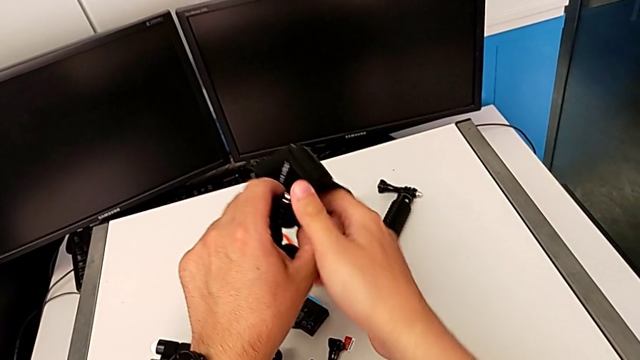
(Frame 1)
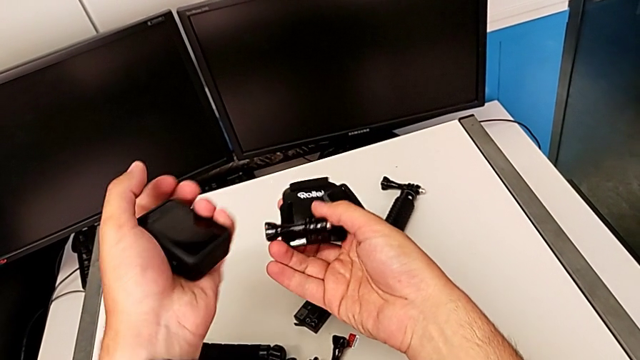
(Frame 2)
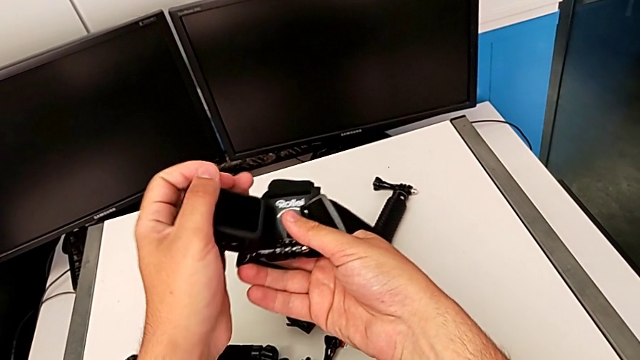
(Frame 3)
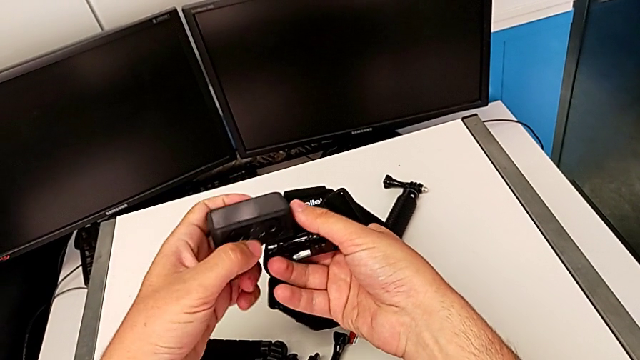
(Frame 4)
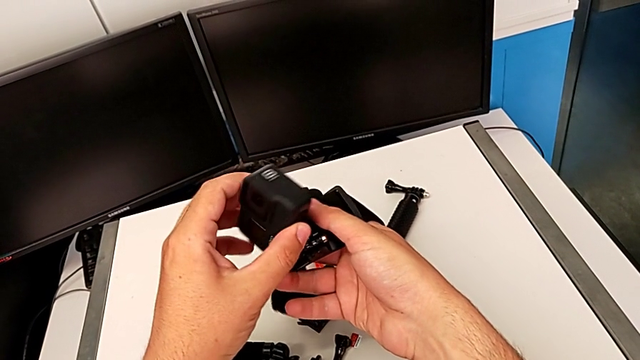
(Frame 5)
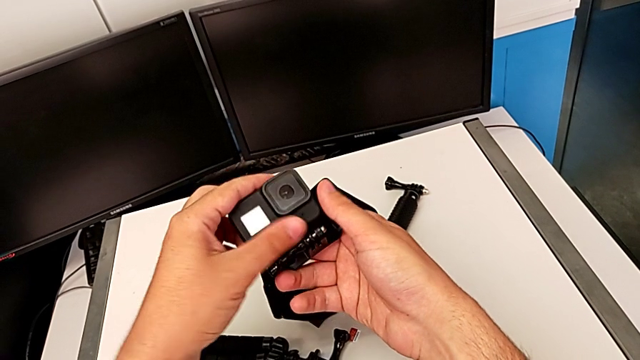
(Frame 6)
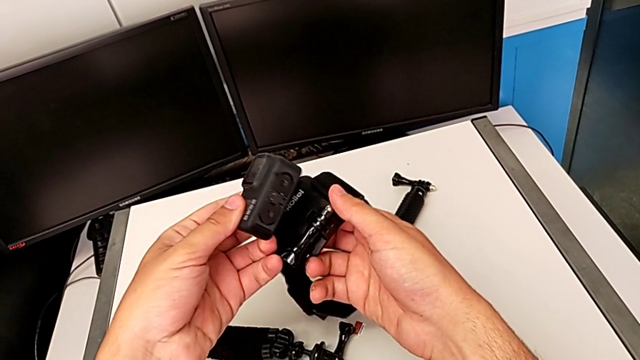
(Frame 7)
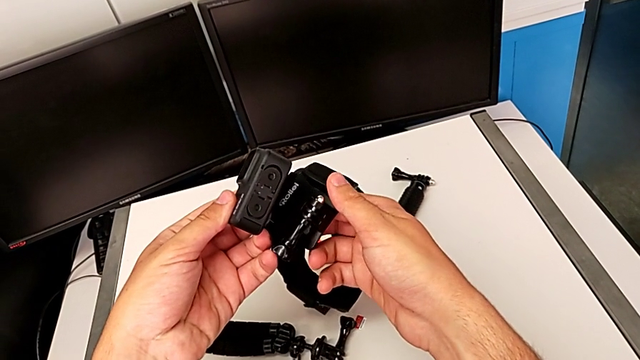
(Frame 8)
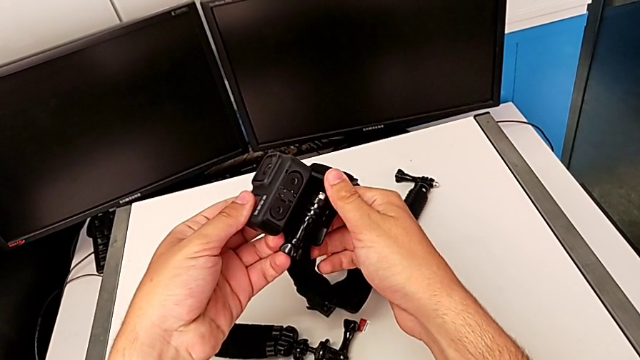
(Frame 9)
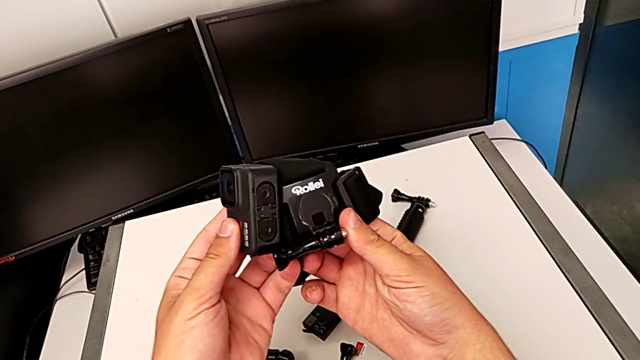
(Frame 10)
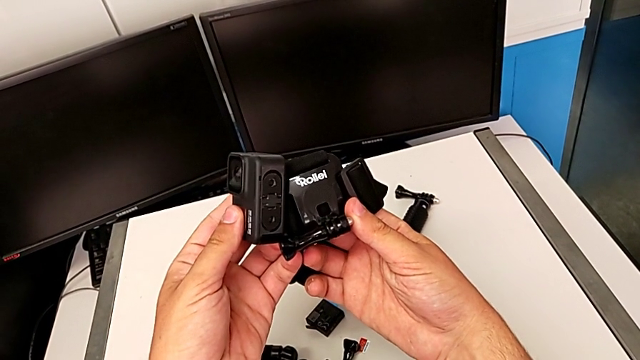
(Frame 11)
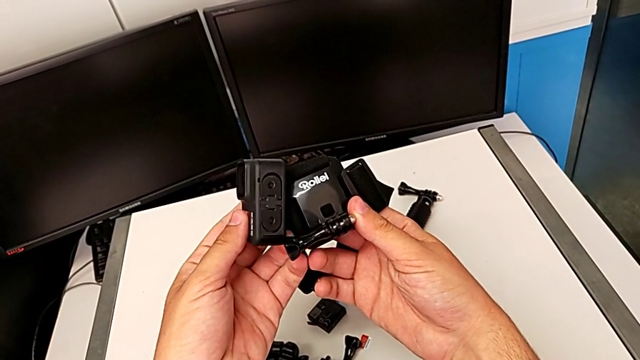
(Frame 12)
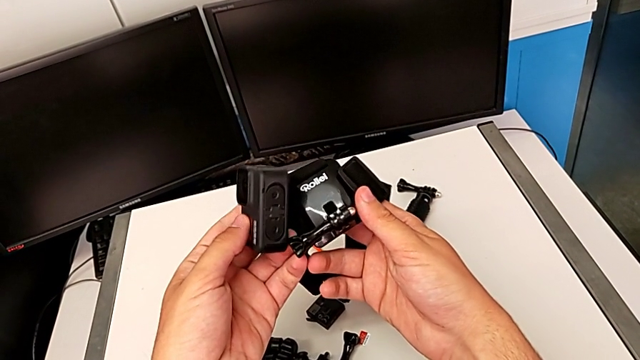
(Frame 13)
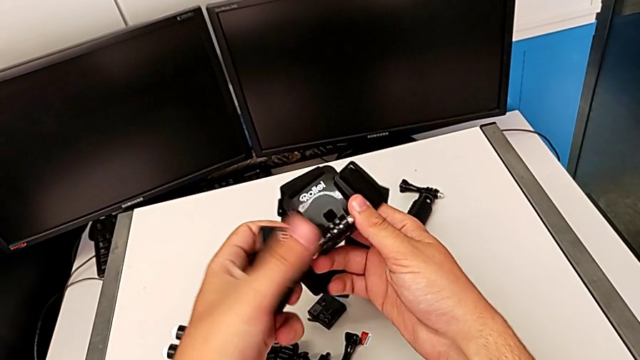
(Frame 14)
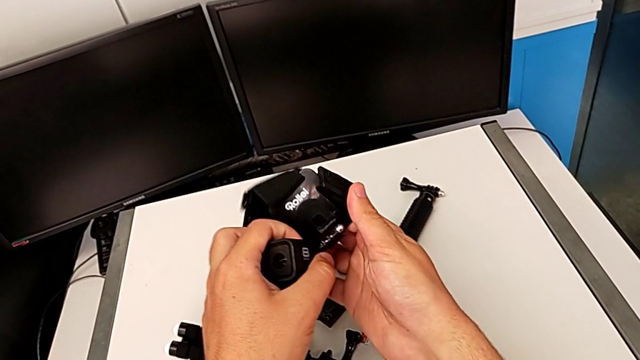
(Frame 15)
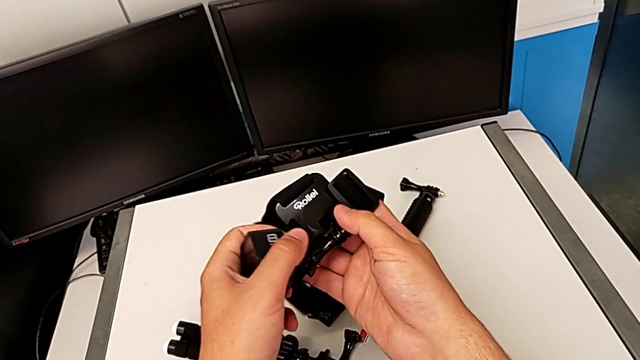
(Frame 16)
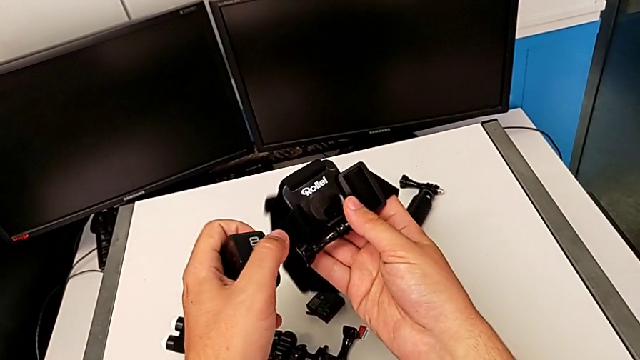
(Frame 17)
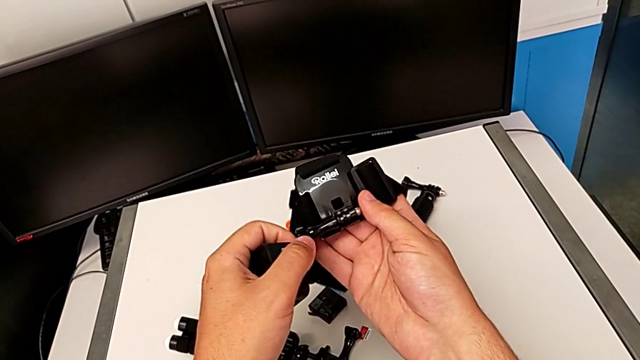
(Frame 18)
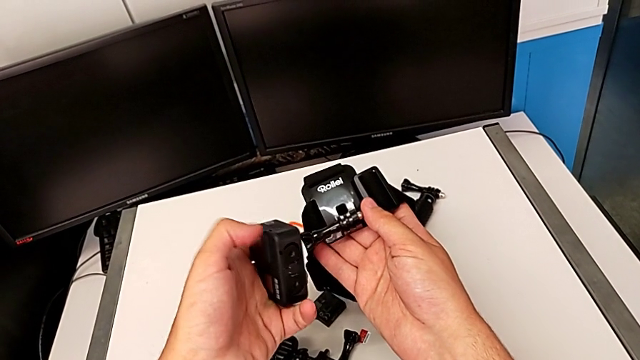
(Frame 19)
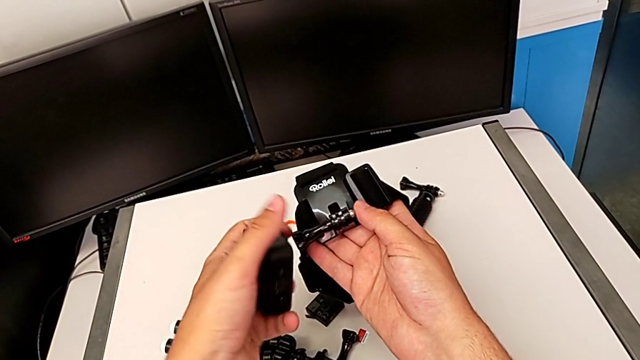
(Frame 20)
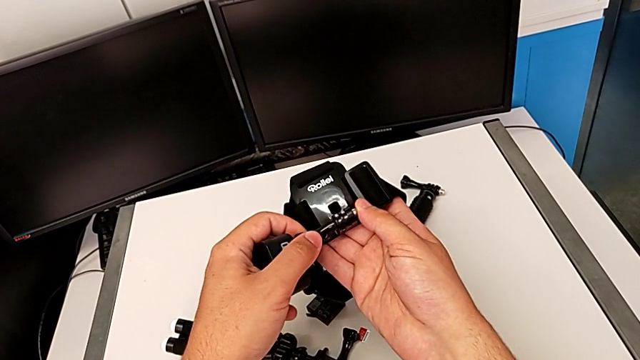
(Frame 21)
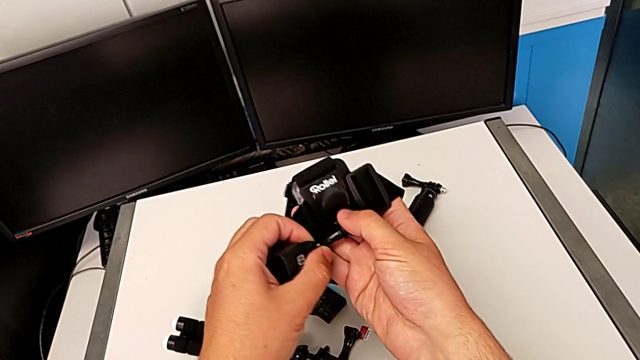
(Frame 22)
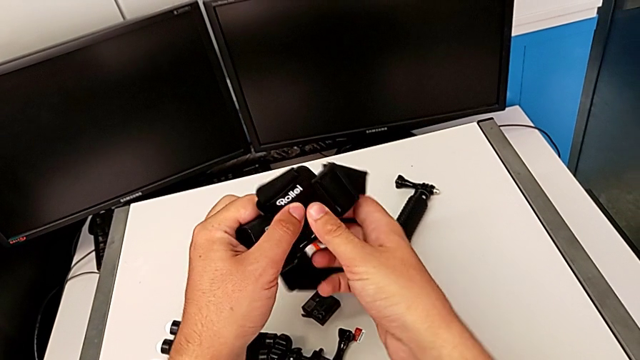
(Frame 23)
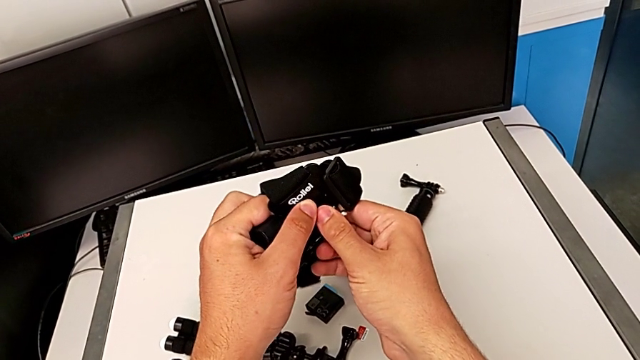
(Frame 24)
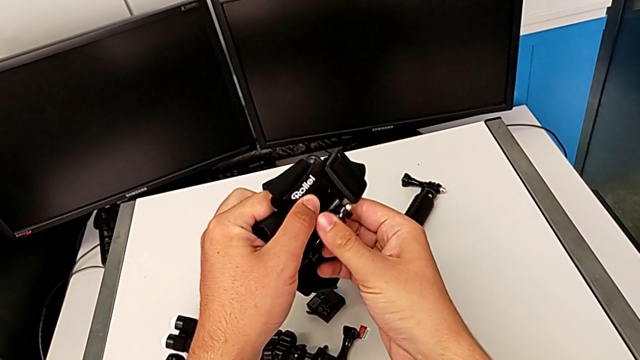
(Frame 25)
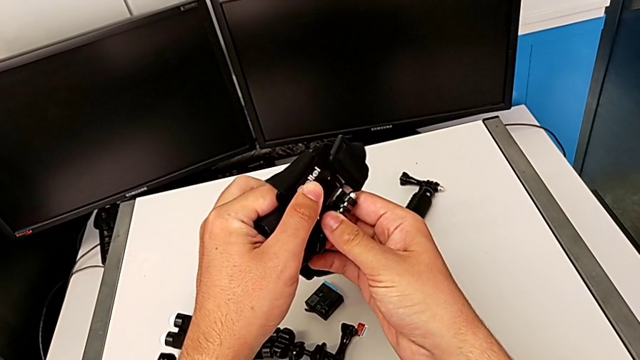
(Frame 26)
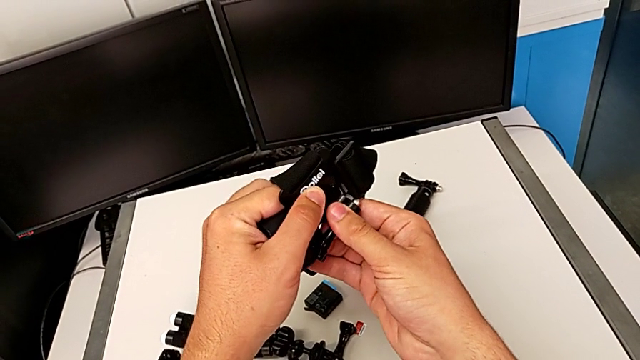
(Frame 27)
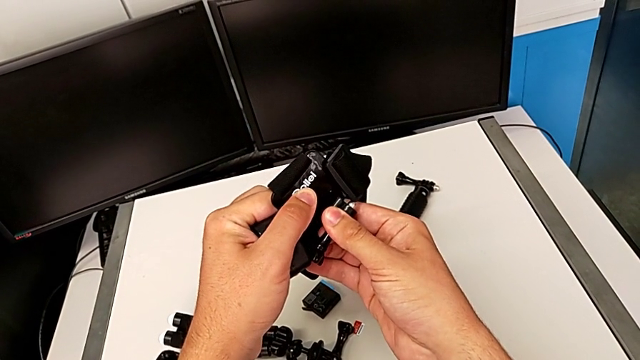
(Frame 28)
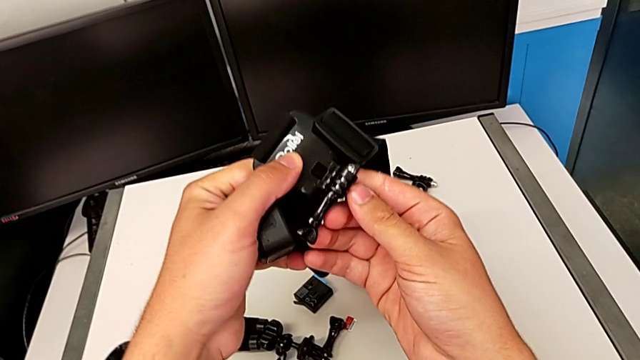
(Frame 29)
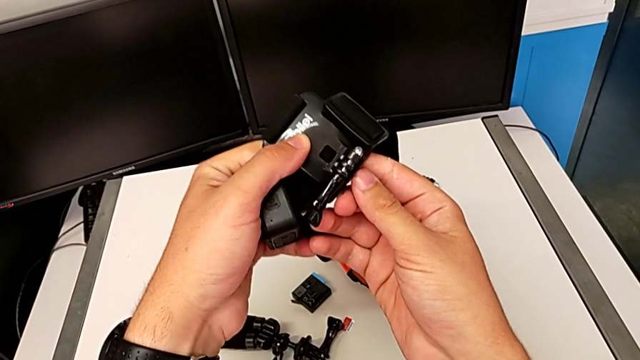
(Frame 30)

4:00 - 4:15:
The camera wearer is attaching the GoPro to the strap. They keep inspecting the GoPro.

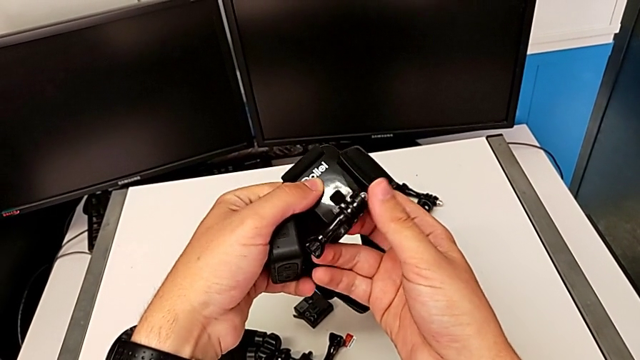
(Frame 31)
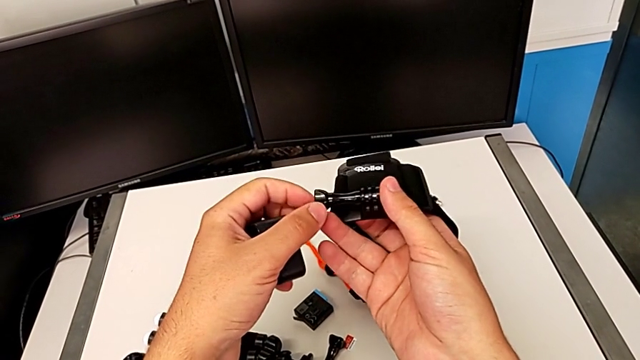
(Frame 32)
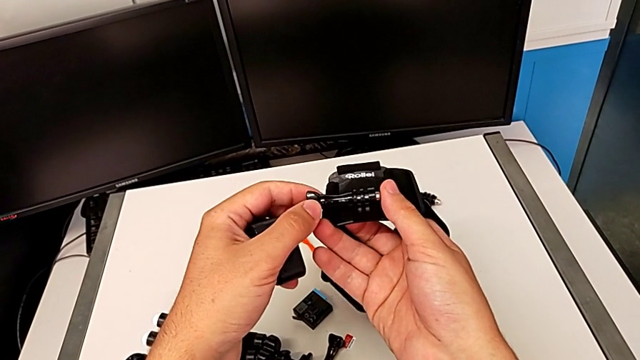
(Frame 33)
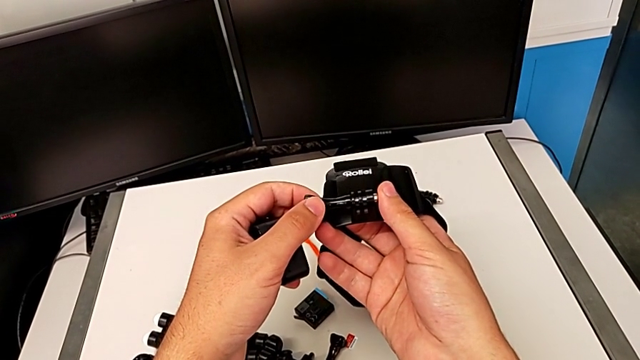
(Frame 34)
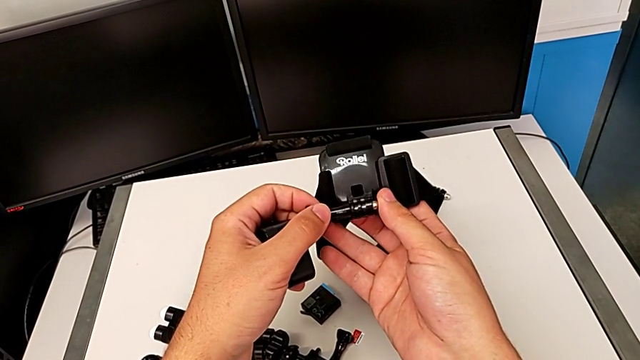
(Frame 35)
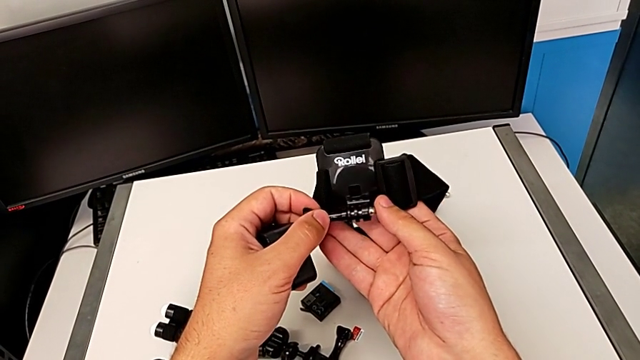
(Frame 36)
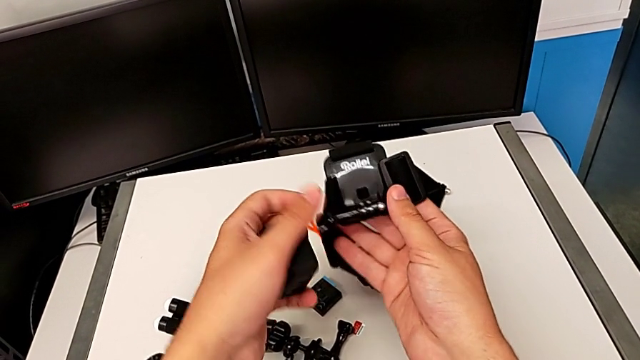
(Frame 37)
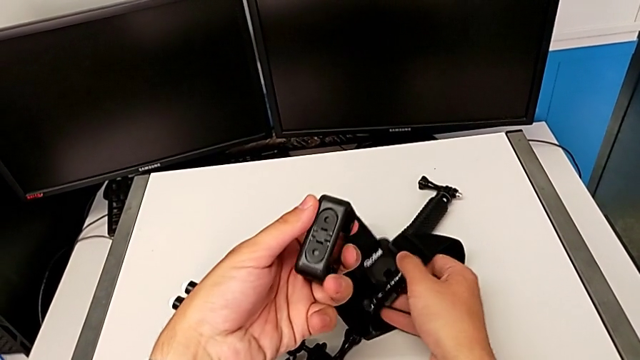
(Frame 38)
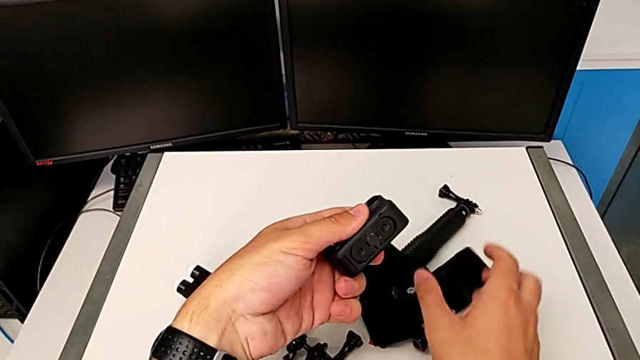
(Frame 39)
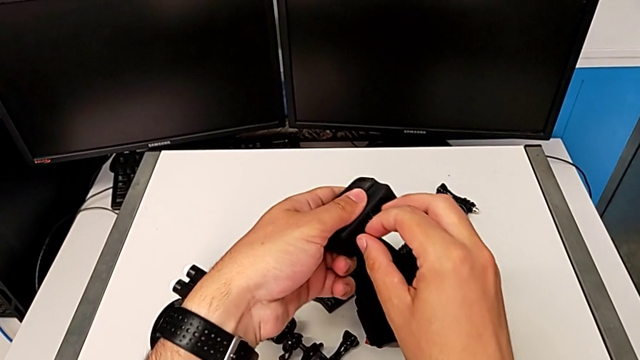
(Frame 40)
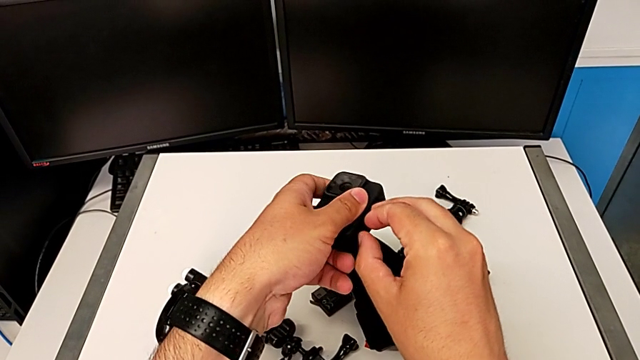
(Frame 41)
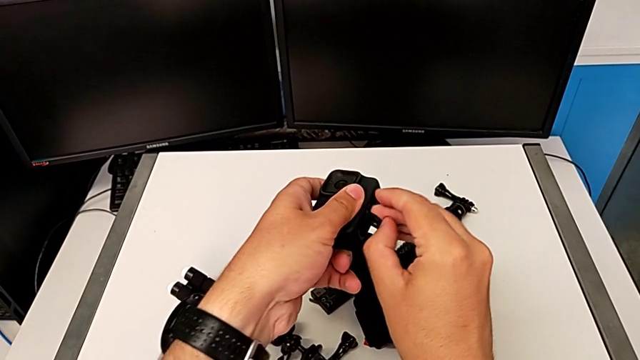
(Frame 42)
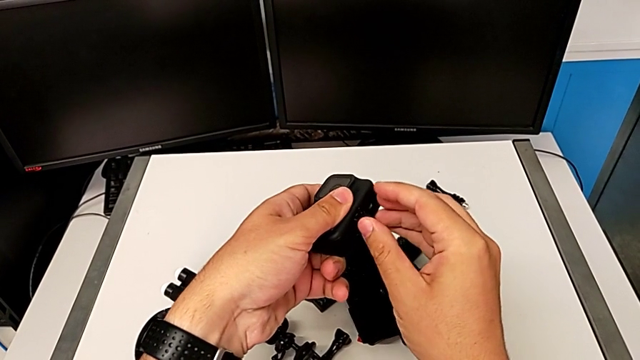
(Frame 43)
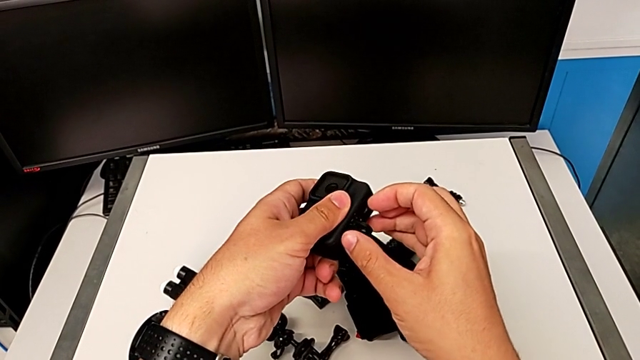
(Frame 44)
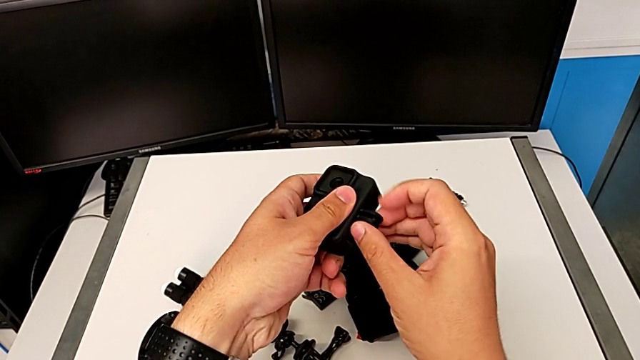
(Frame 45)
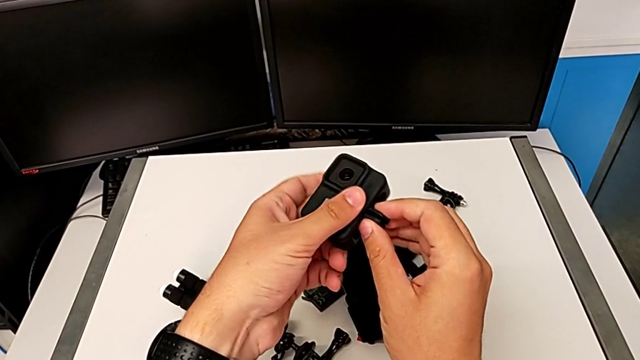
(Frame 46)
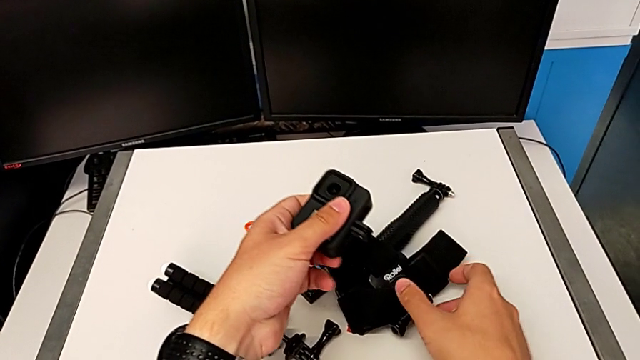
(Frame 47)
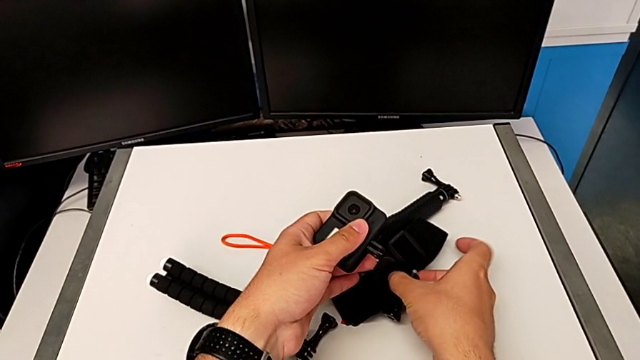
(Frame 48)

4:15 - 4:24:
The camera wearer is attaching the GoPro to the strap. They keep inspecting the GoPro, withdraw the strap and open the mounting peg.
